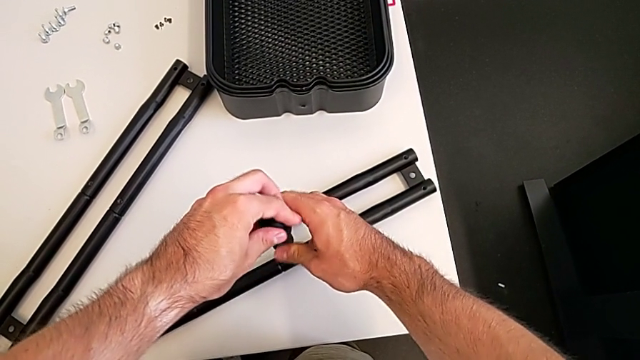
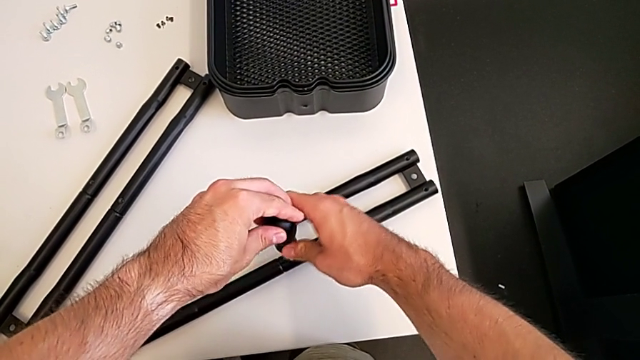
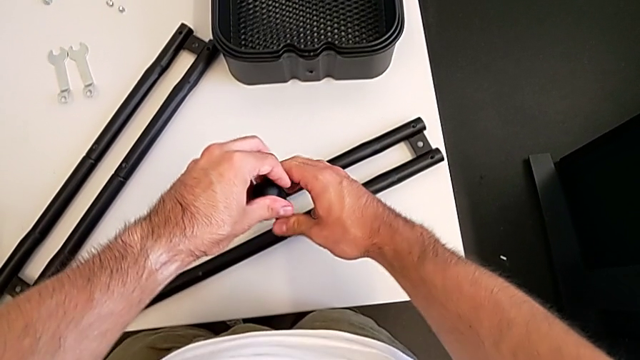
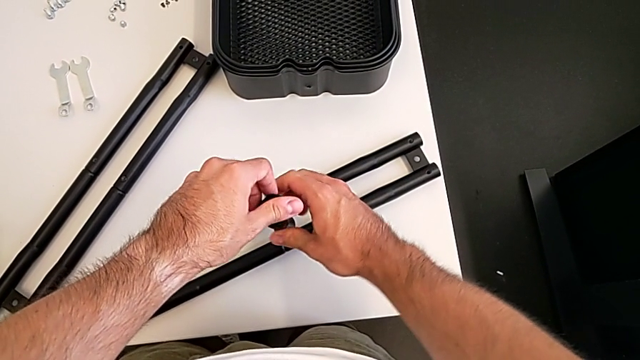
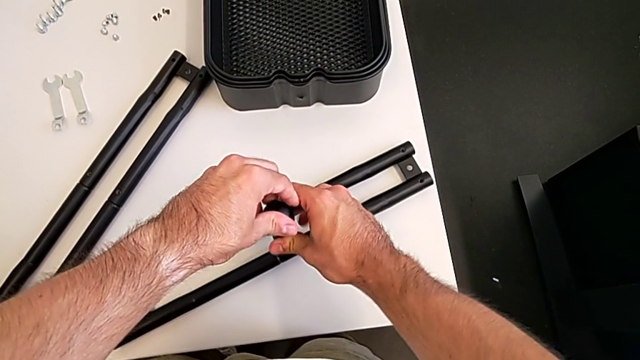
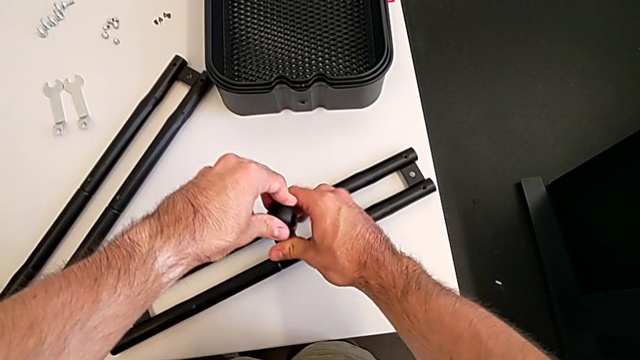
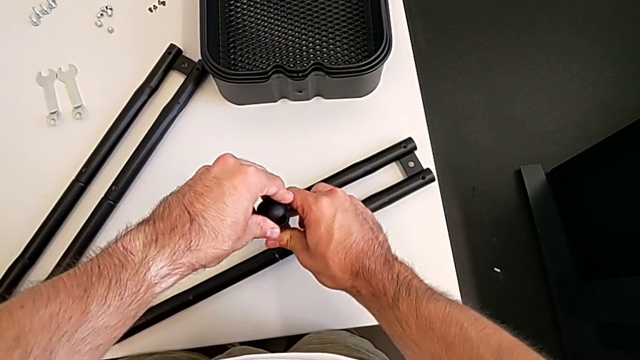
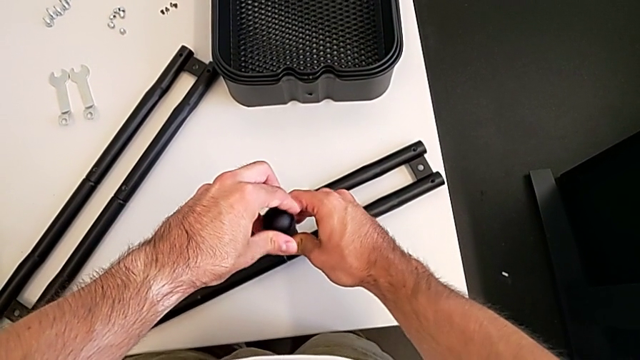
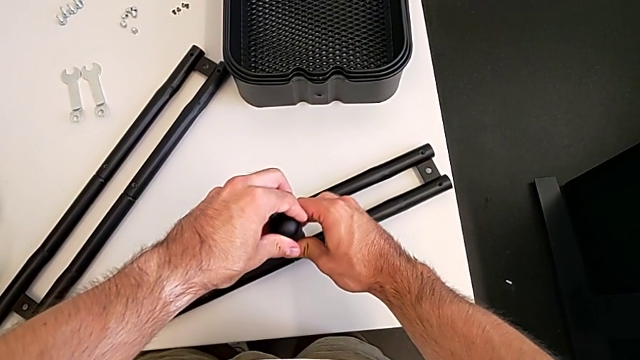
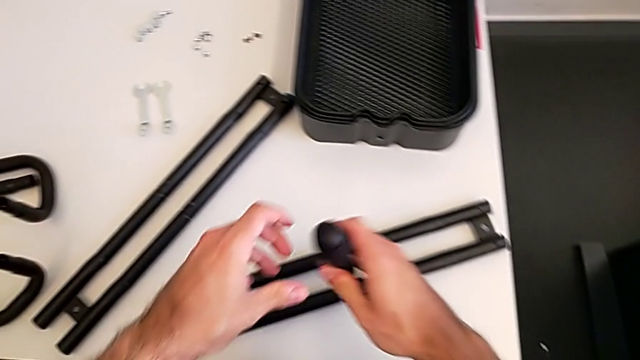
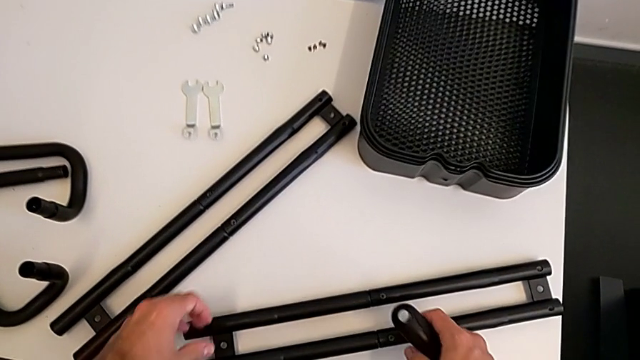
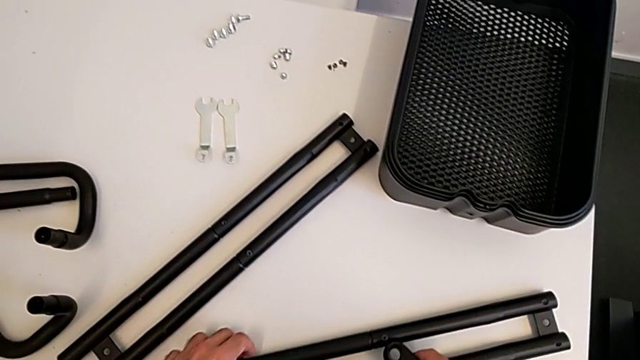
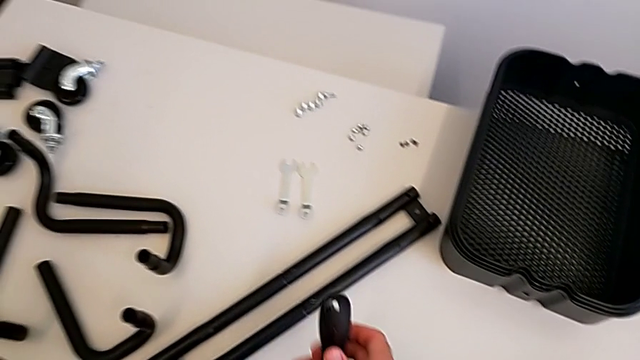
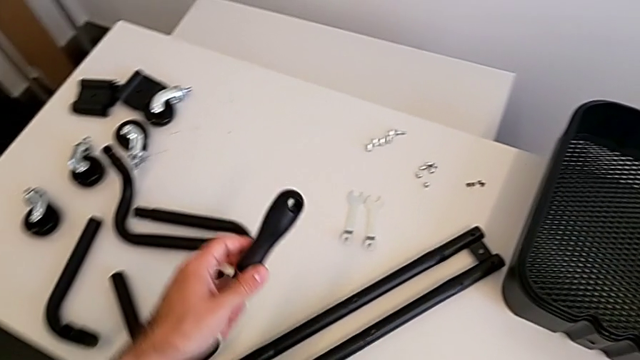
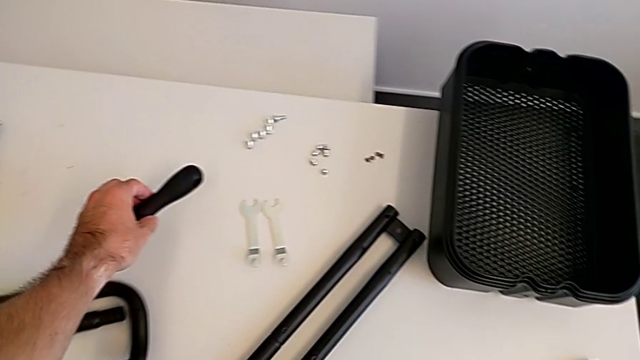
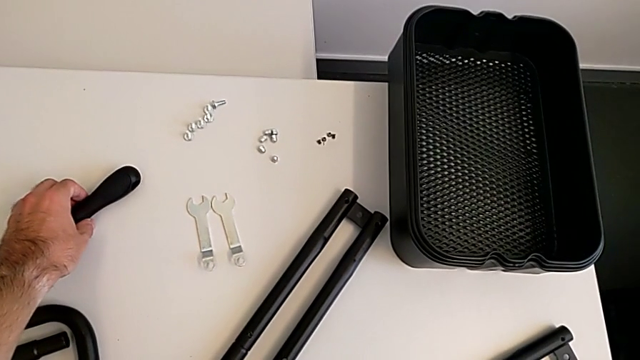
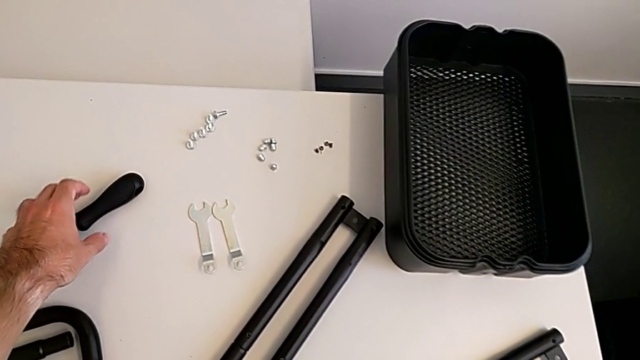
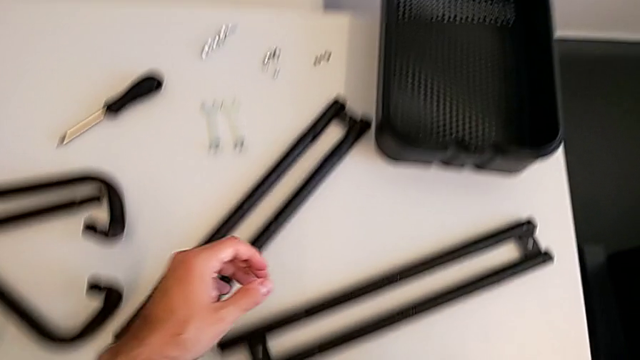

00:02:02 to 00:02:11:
The camera wearer is assembling the two side half frames. They keep screwing the leg and place the screwdriver.

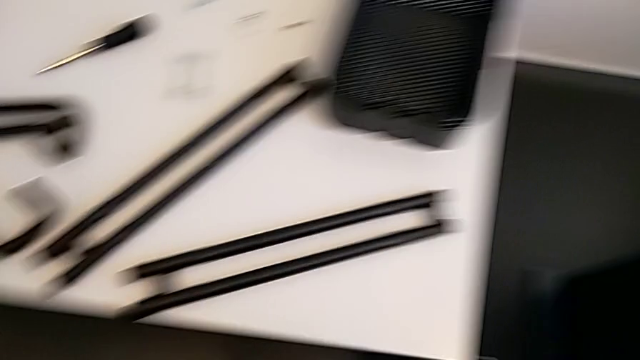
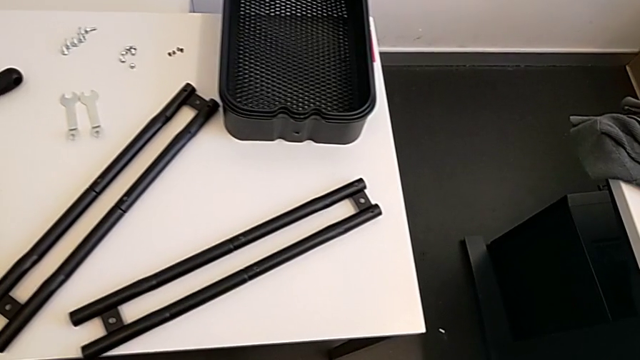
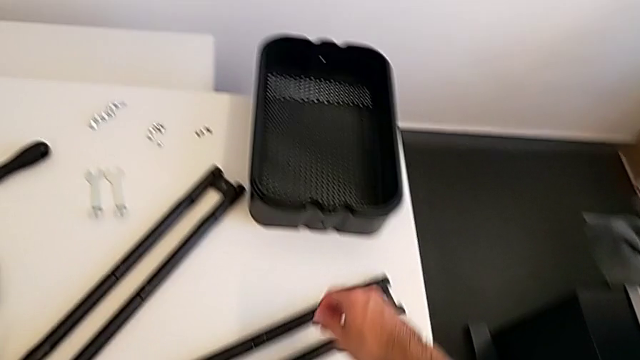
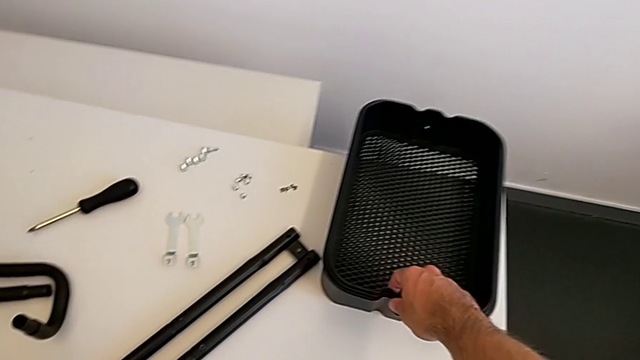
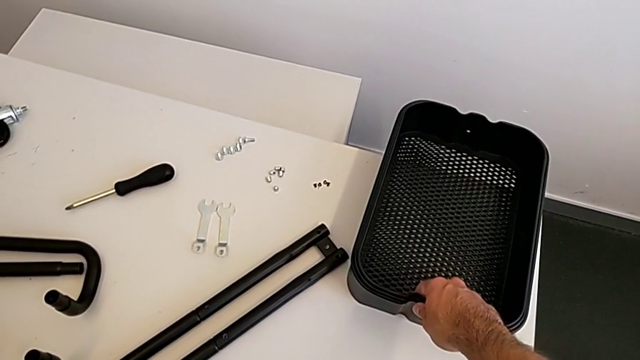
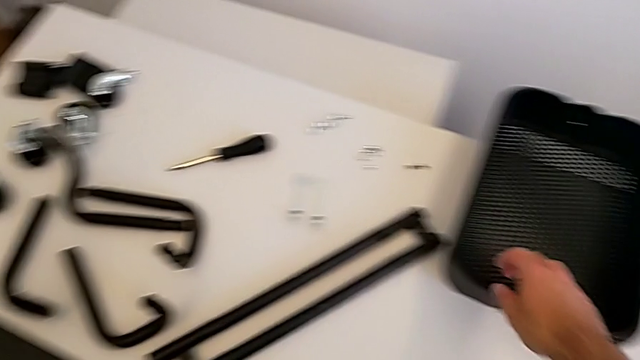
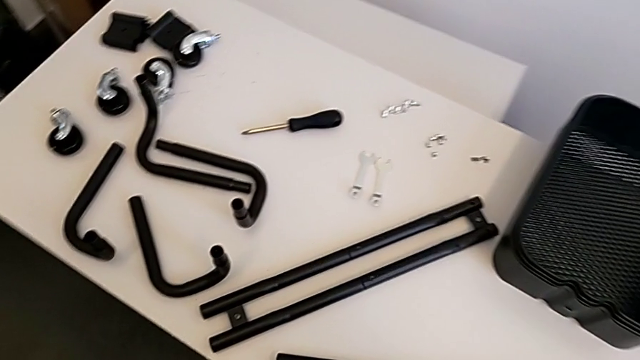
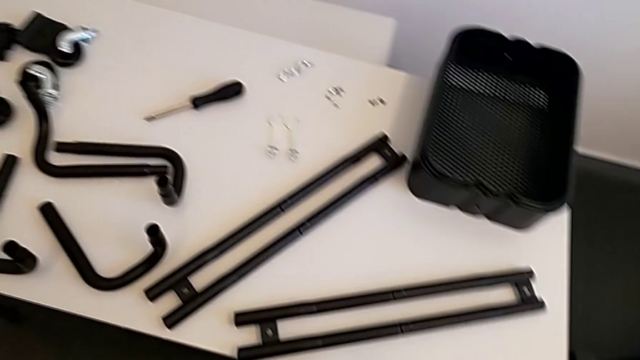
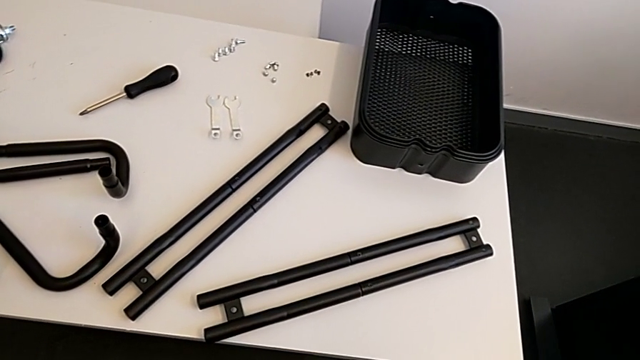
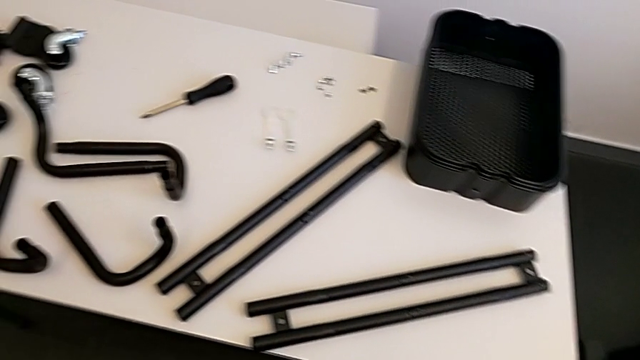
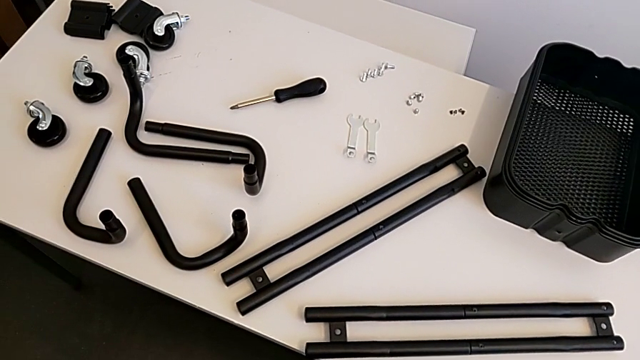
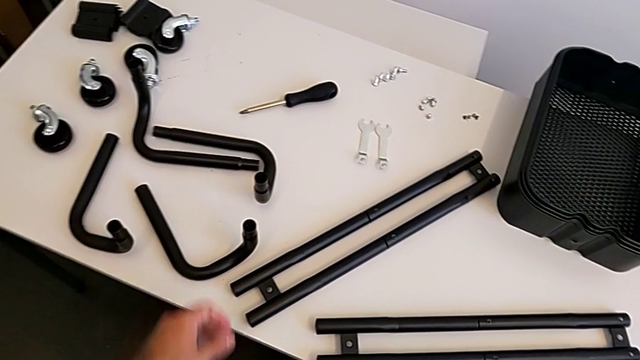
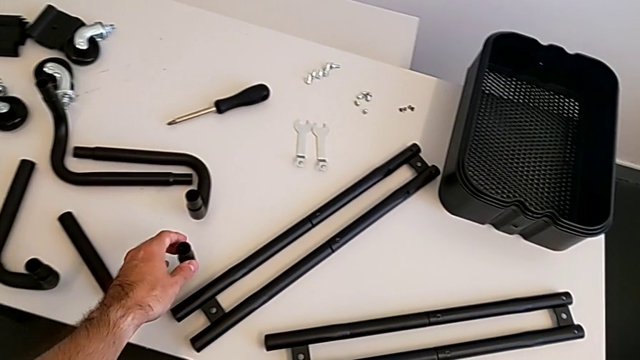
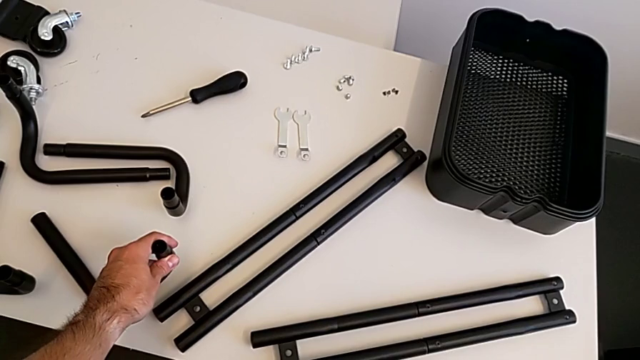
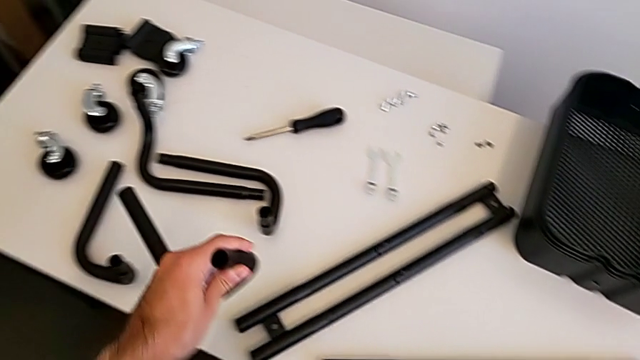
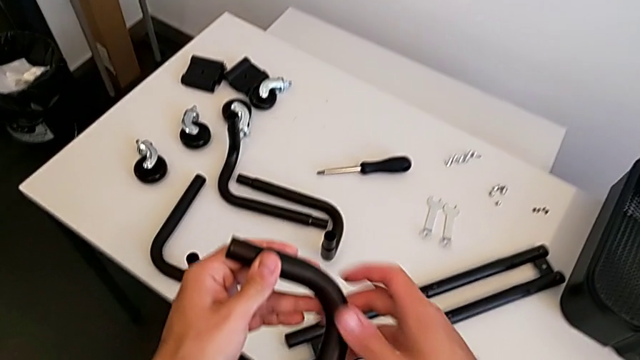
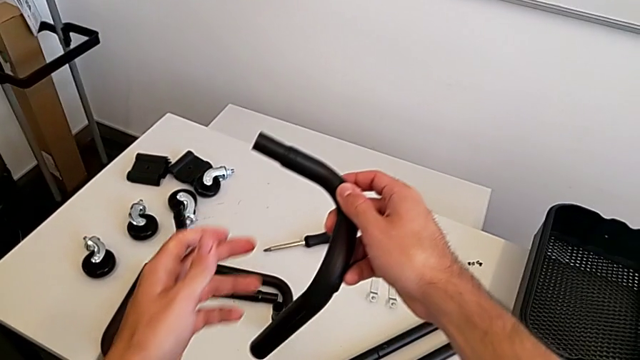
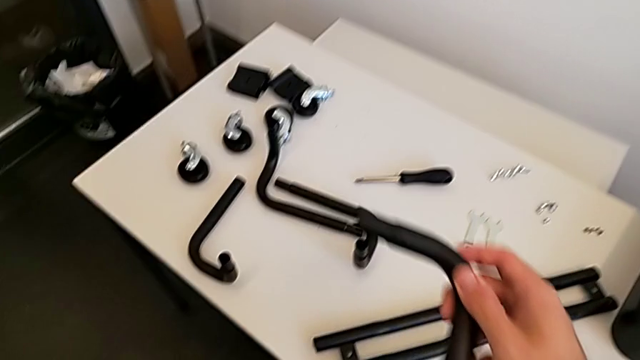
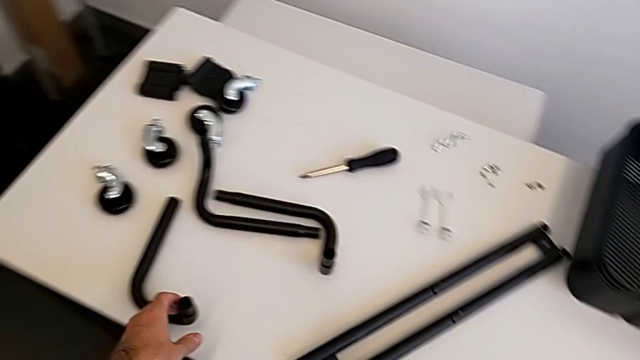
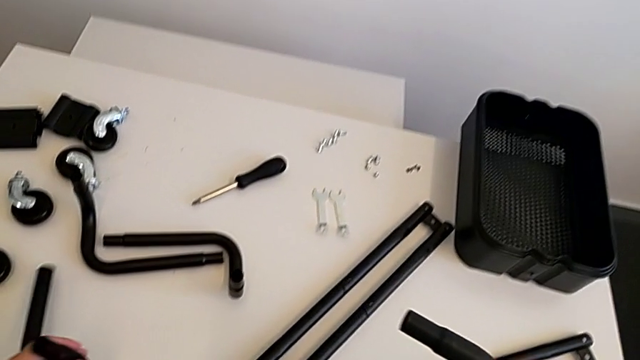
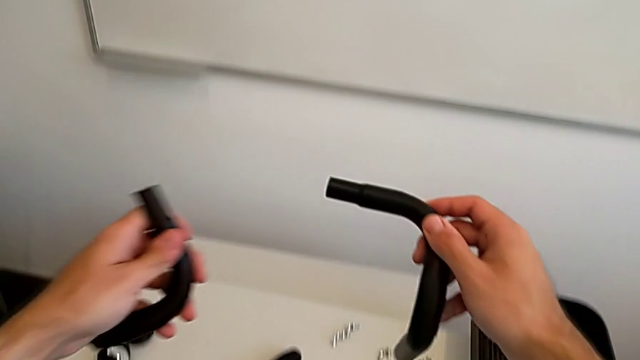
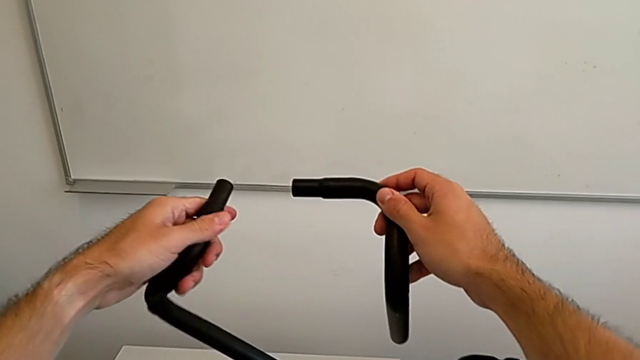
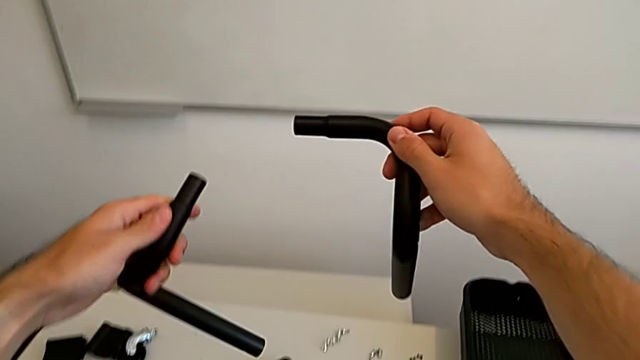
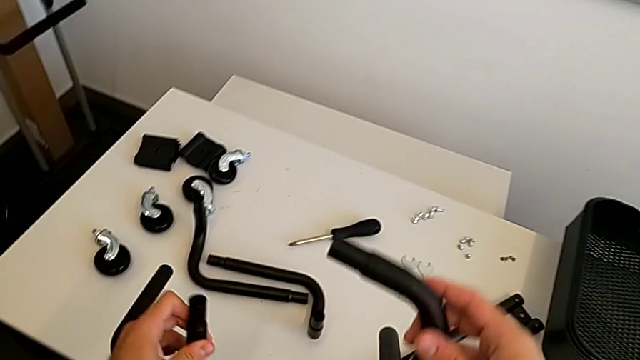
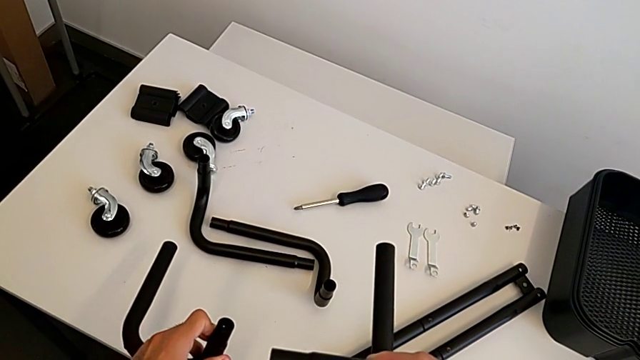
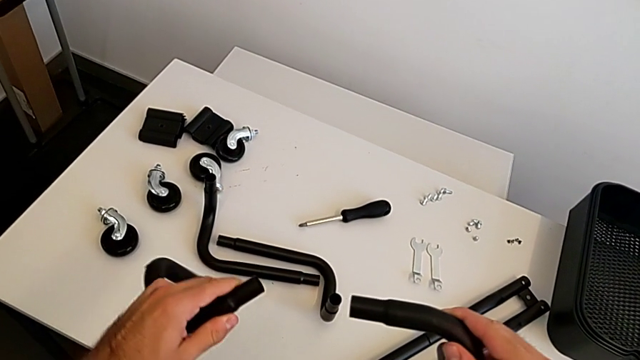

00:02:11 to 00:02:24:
The camera wearer is assembling the two base frames. They grab the first frame, grab the second frame and begin to wrongly assemble the base half frame, grabbing one wrong leg.
